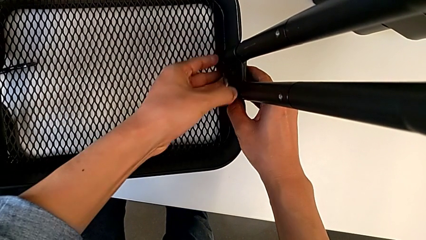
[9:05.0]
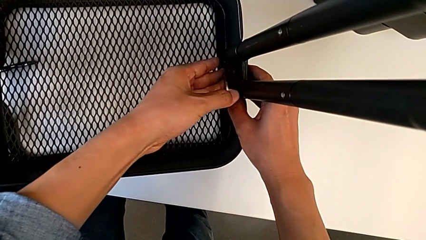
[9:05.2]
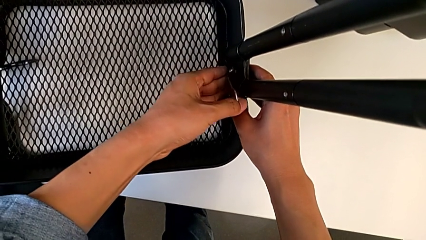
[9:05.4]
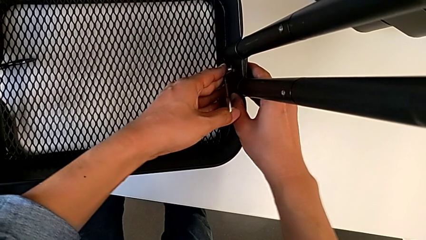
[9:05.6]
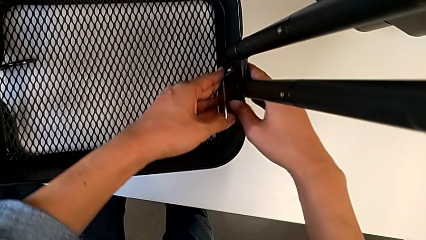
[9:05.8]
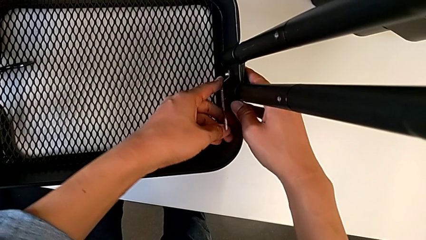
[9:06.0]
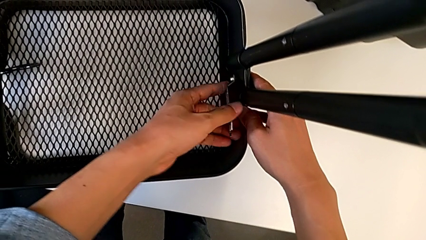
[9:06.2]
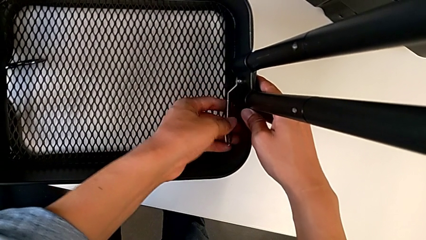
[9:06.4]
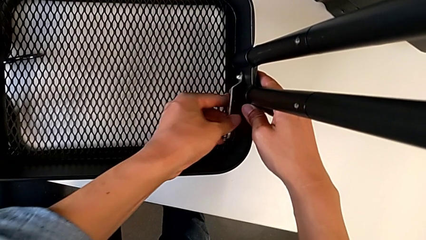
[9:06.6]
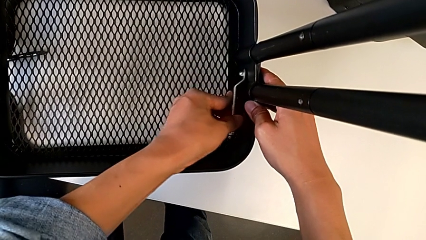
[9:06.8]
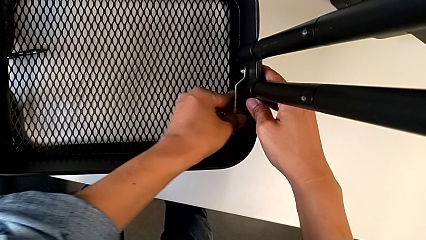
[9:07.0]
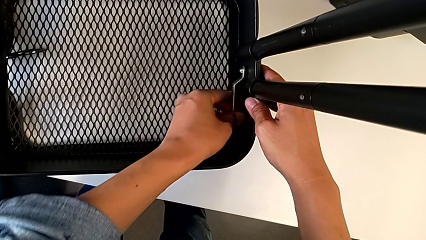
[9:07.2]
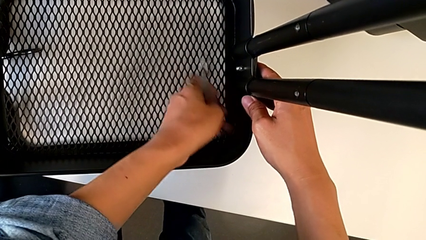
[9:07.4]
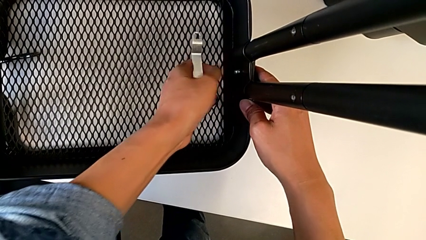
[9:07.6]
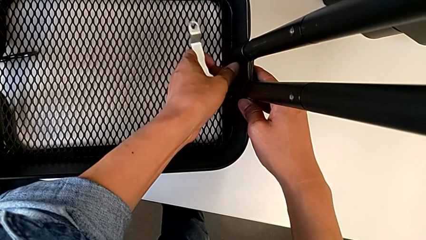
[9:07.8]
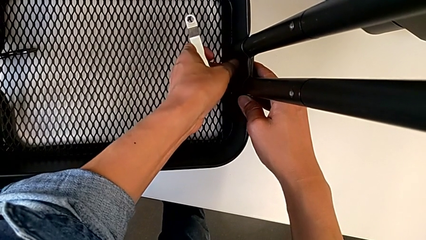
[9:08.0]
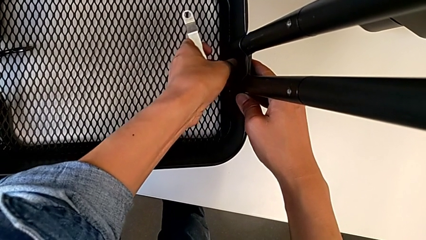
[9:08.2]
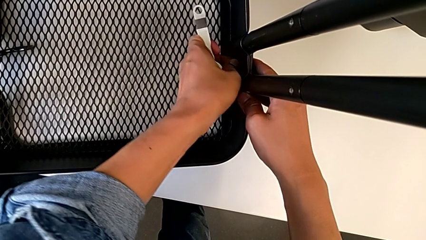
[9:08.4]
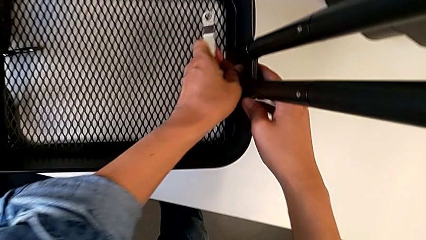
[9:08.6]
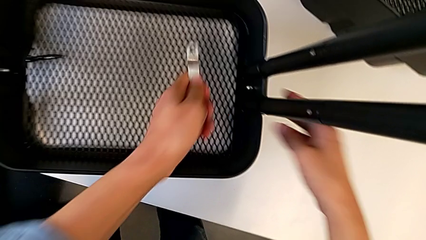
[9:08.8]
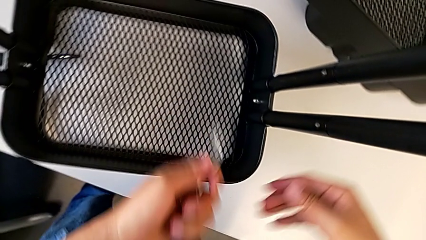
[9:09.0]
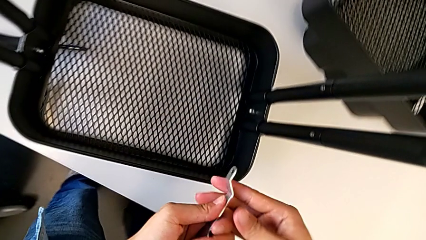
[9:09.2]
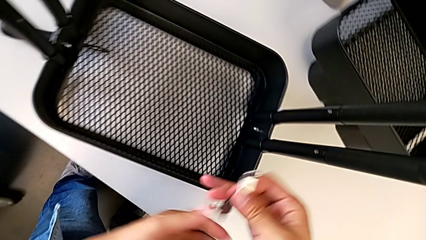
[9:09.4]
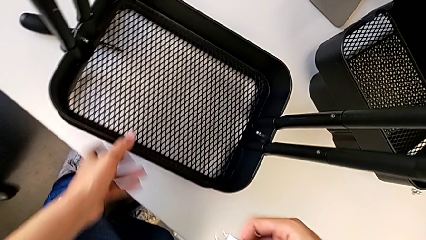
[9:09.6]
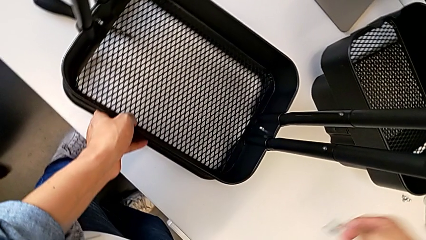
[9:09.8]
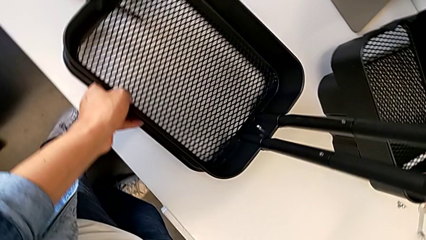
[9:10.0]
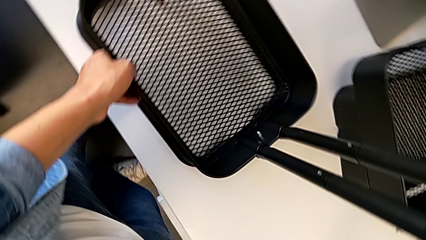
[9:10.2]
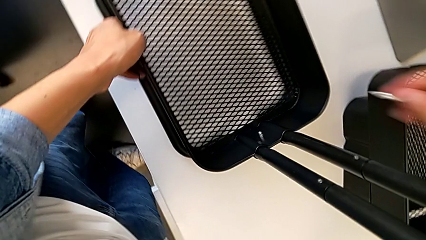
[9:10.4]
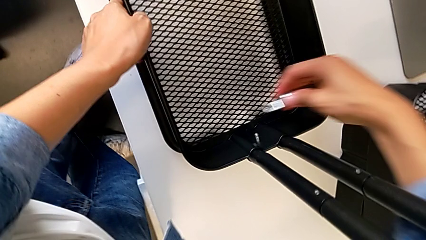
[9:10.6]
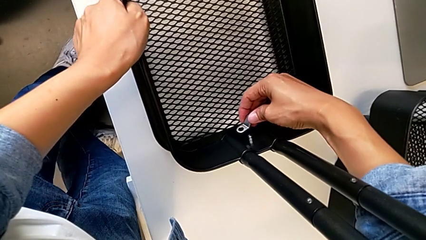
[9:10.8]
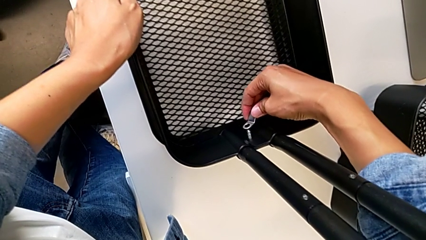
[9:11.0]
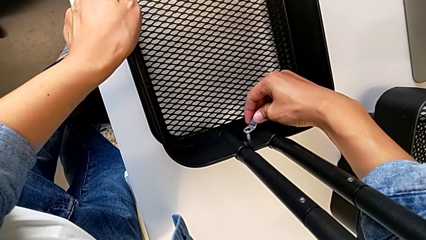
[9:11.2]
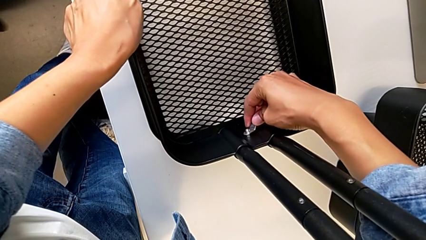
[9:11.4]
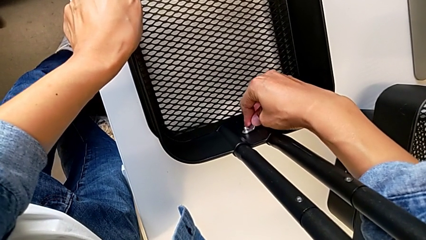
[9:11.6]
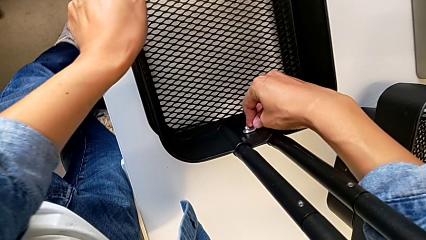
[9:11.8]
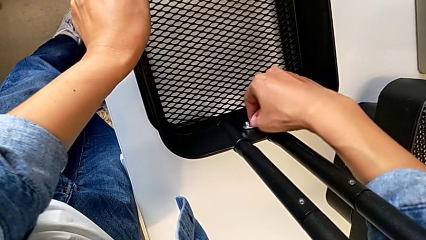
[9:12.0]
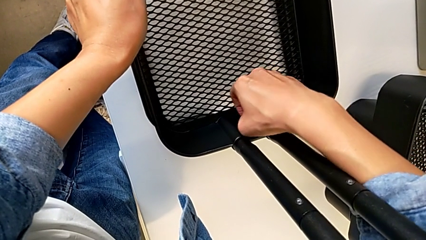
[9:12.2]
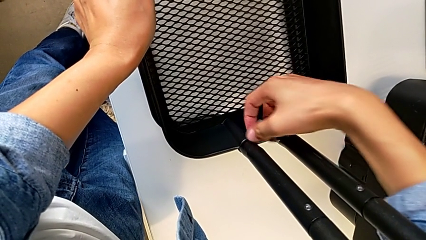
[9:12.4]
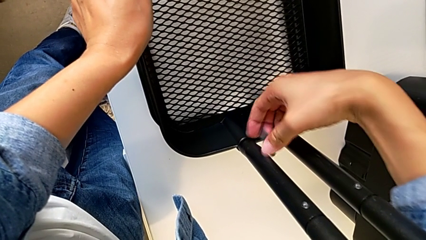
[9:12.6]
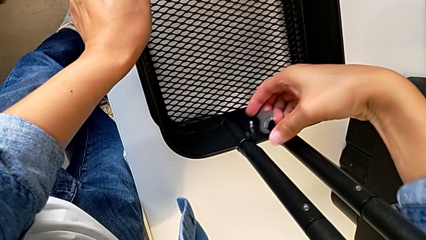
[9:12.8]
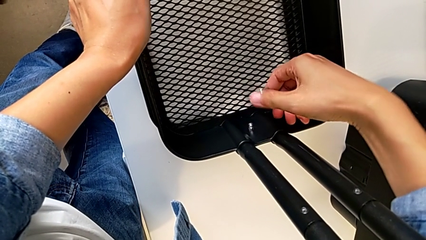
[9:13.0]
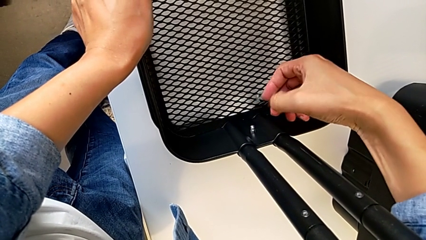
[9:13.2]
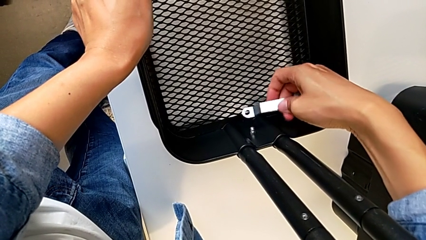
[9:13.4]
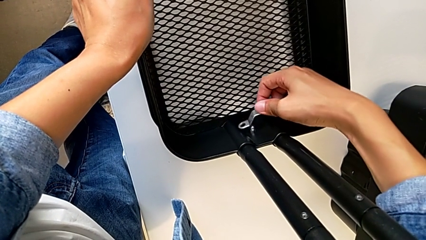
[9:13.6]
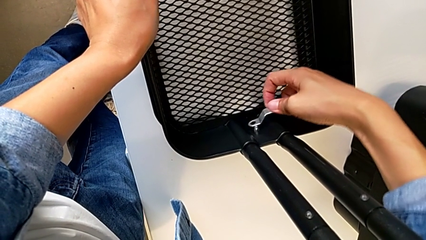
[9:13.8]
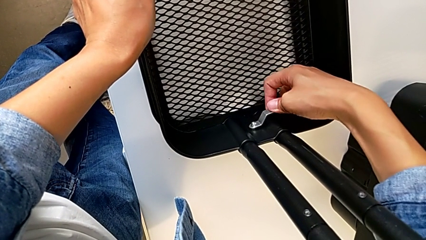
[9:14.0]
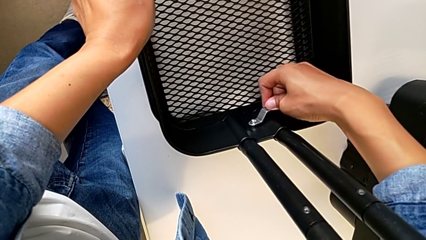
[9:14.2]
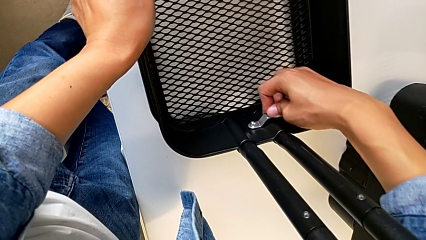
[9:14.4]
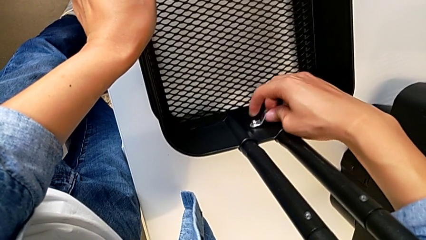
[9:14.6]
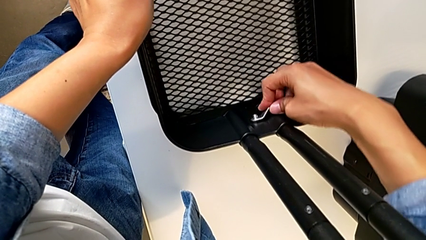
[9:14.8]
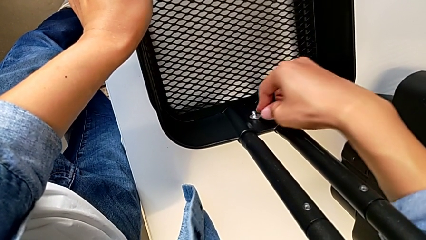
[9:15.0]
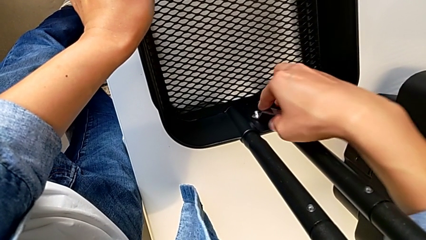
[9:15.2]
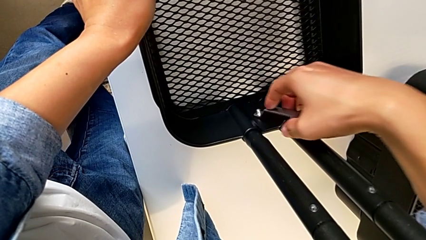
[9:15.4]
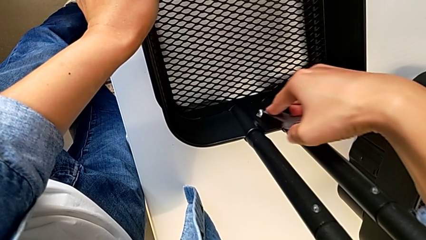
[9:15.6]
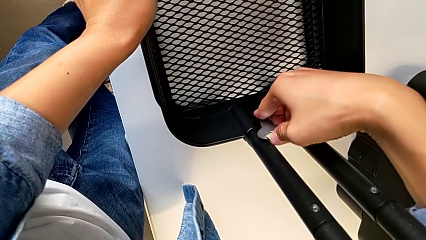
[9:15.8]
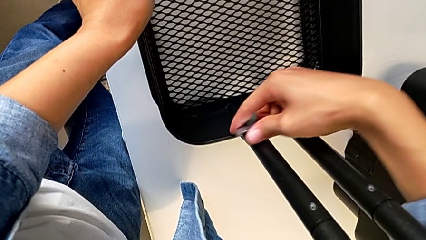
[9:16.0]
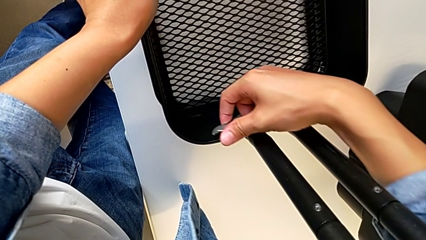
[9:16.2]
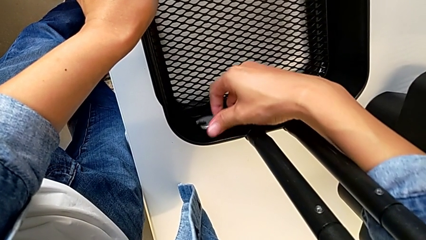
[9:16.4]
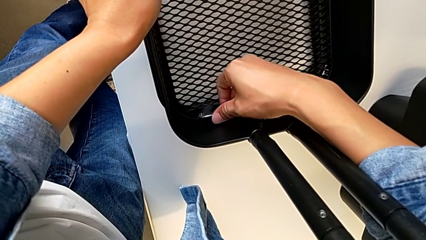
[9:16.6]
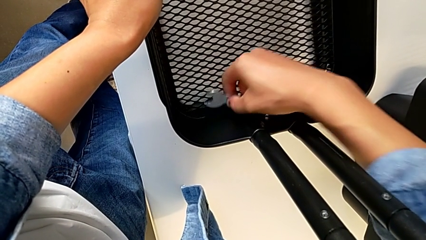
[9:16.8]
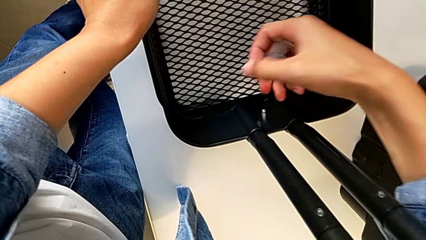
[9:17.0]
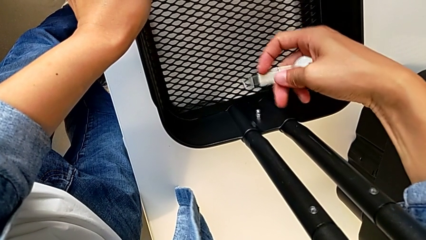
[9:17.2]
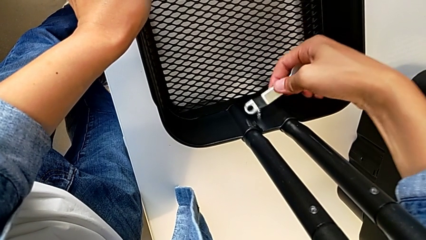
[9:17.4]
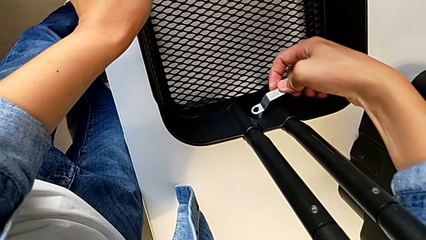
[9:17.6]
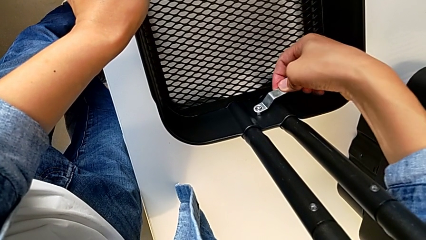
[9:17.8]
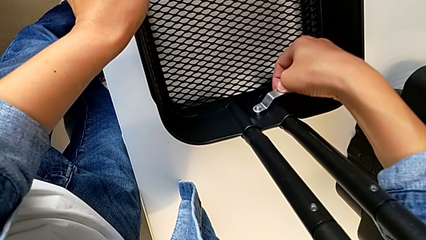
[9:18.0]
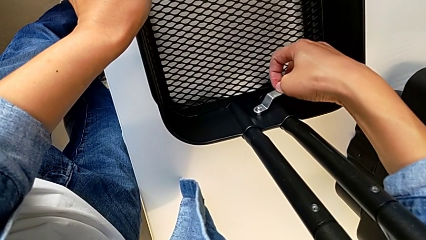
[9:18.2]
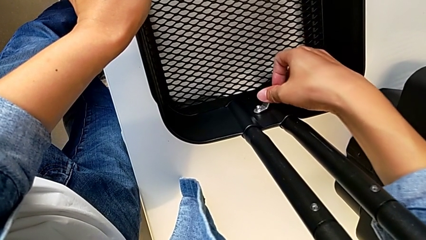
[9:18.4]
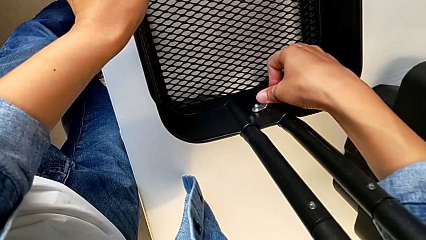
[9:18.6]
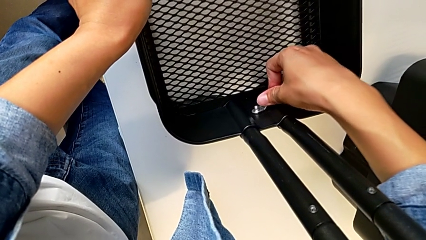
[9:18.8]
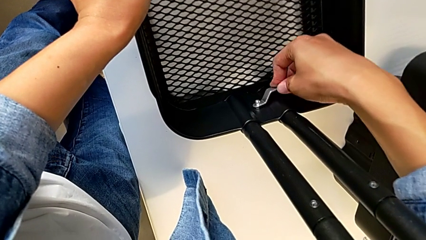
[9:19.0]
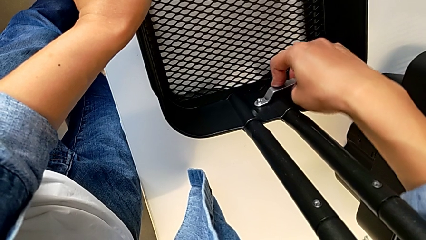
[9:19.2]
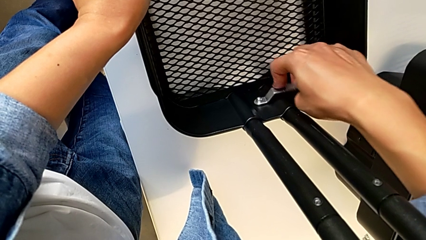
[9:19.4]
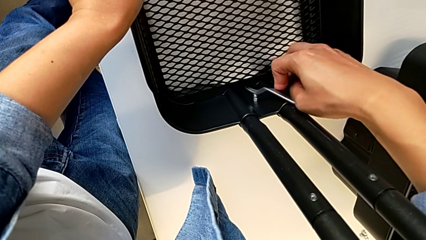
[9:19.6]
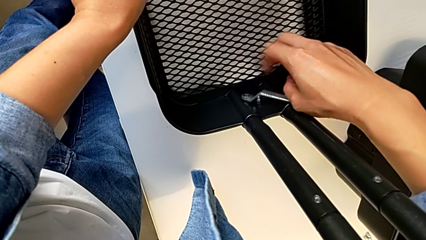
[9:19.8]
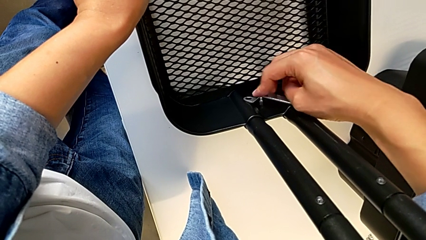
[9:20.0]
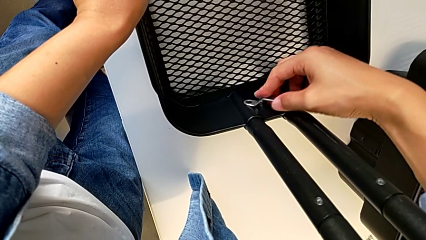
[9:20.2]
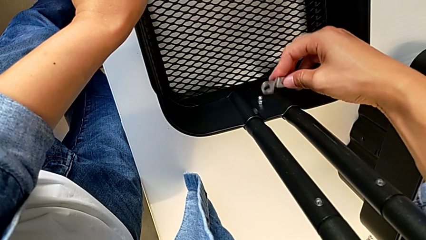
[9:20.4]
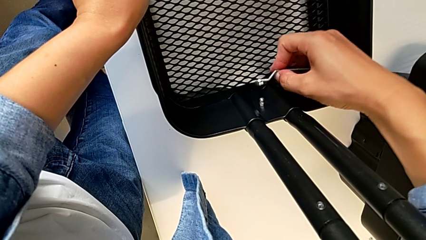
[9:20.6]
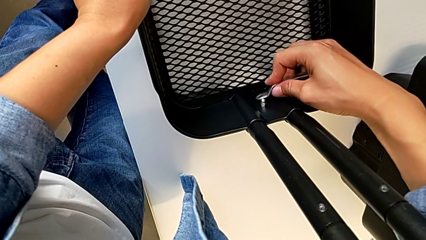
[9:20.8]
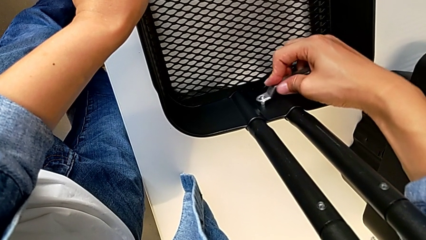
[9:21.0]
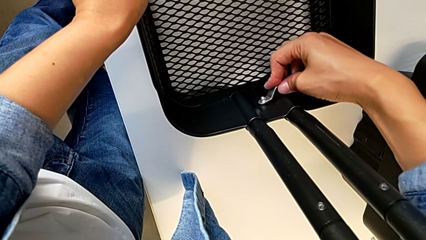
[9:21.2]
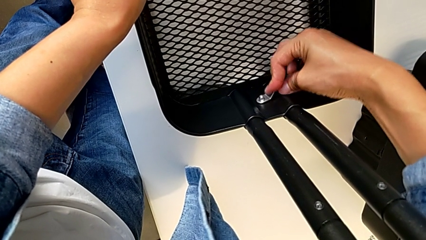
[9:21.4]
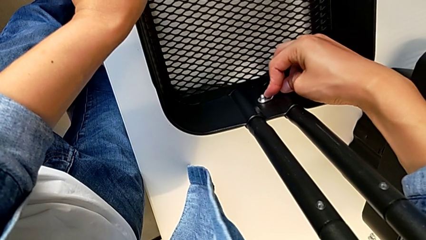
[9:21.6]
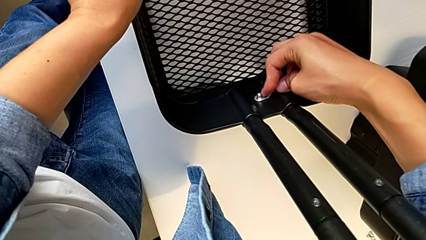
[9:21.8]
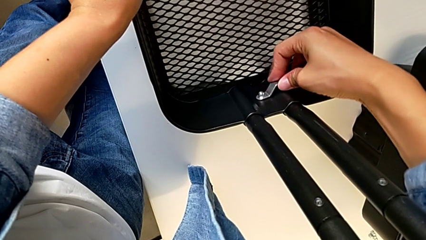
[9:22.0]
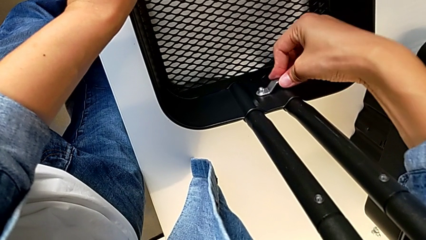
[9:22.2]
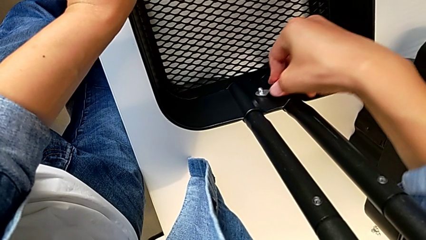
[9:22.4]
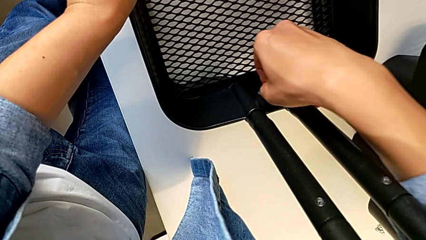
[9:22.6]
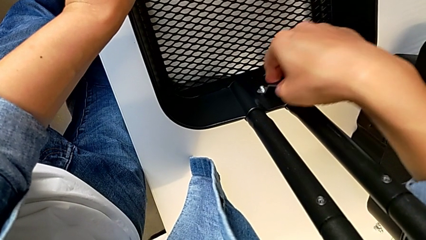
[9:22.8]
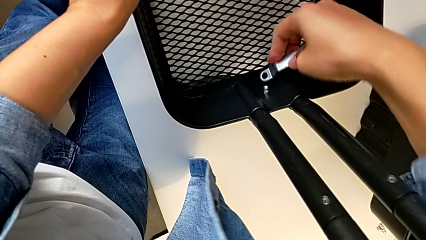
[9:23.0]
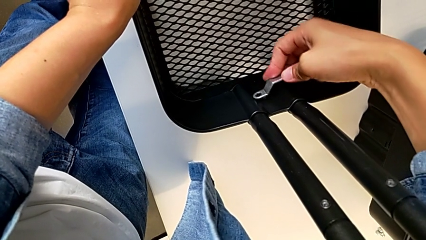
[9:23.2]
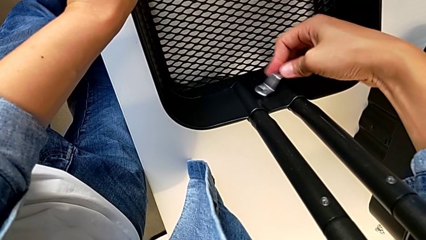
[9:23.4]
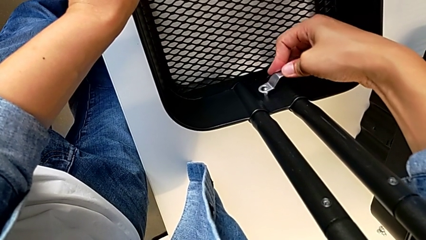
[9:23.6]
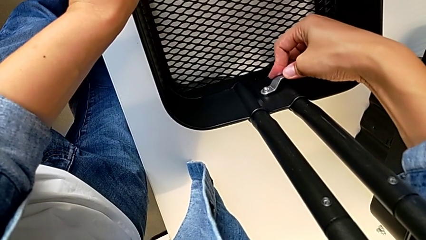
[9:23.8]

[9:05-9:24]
The camera wearer is screwing the left side of the box onto the bracket. They keep screwing the hexagon cap nut.
